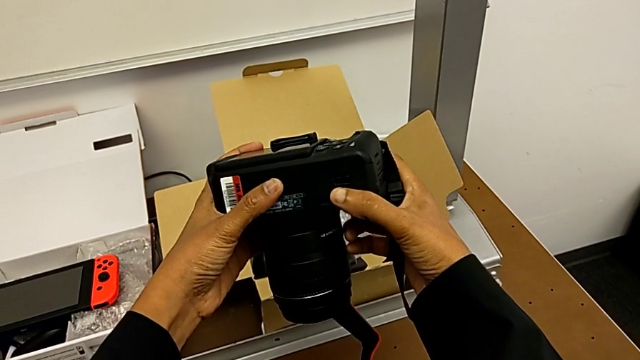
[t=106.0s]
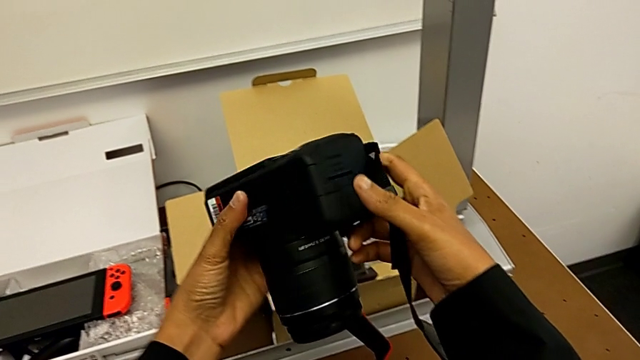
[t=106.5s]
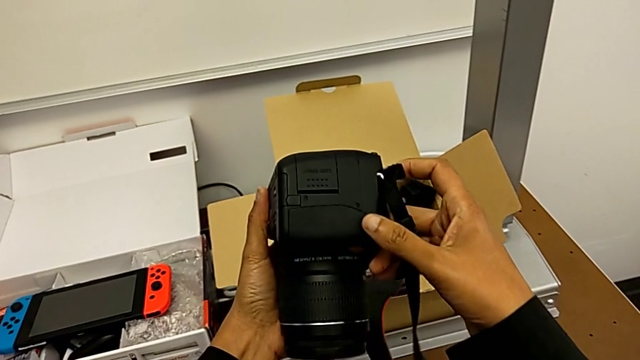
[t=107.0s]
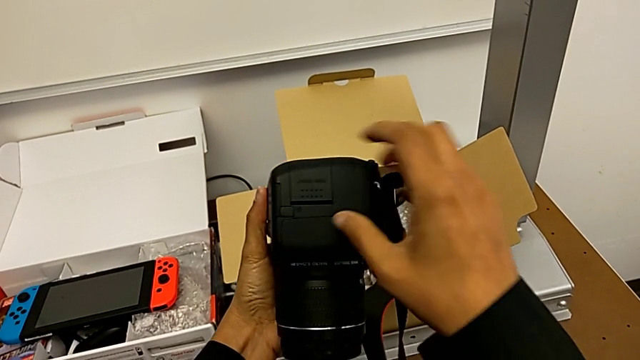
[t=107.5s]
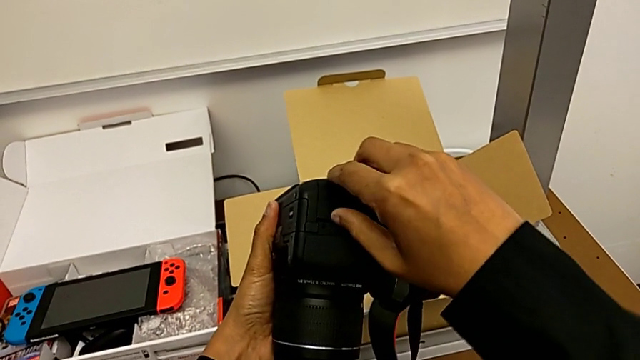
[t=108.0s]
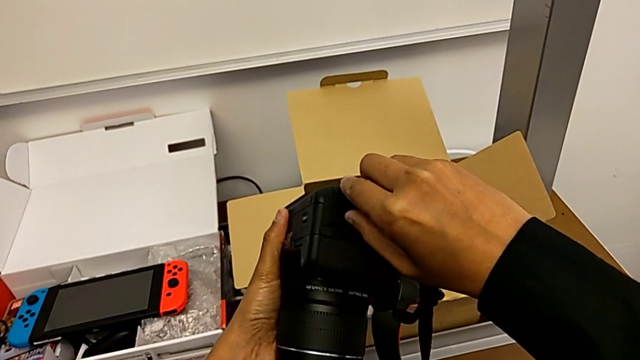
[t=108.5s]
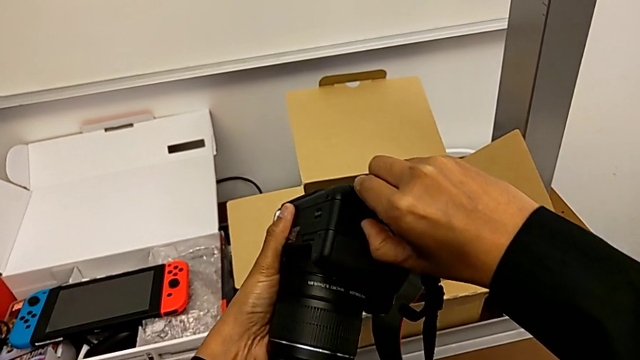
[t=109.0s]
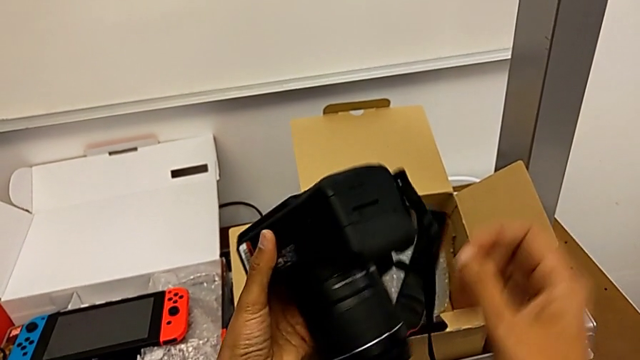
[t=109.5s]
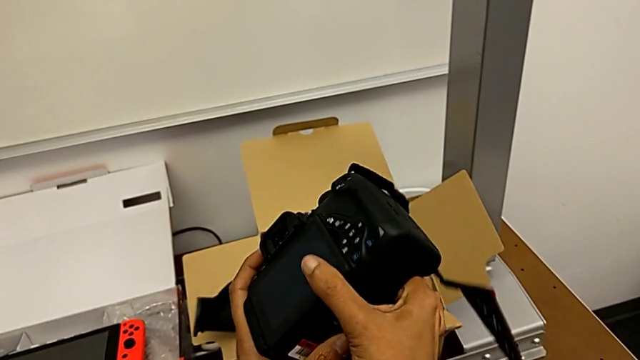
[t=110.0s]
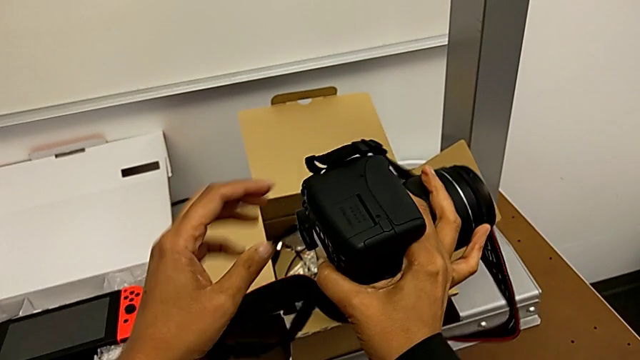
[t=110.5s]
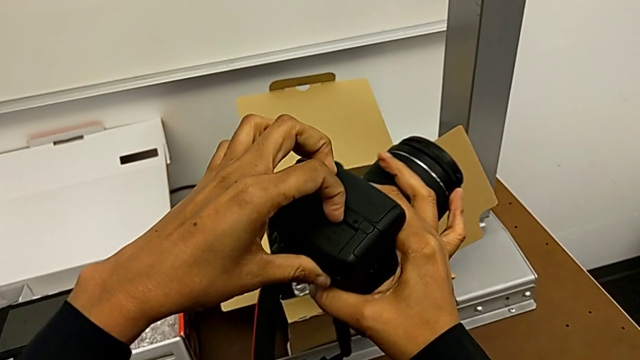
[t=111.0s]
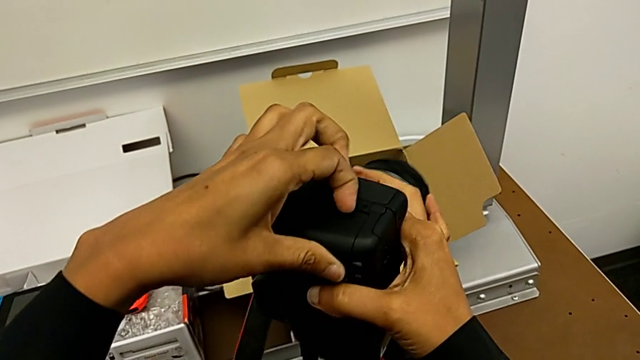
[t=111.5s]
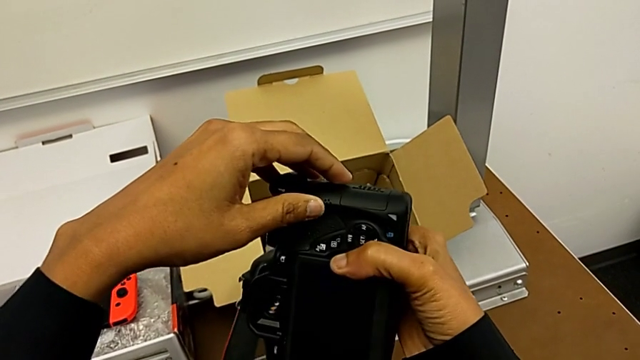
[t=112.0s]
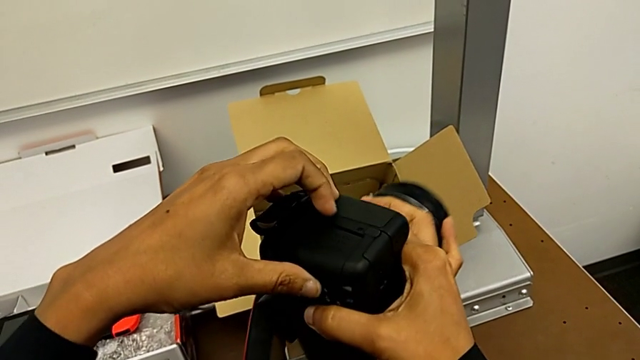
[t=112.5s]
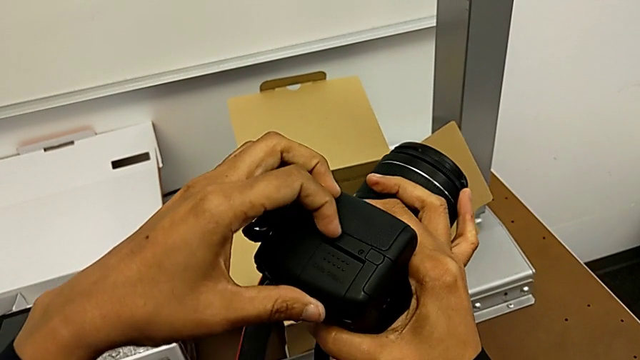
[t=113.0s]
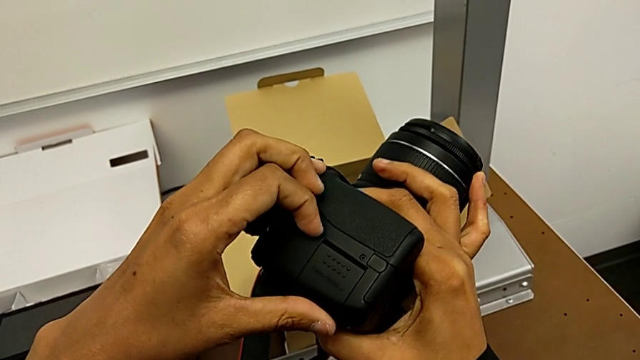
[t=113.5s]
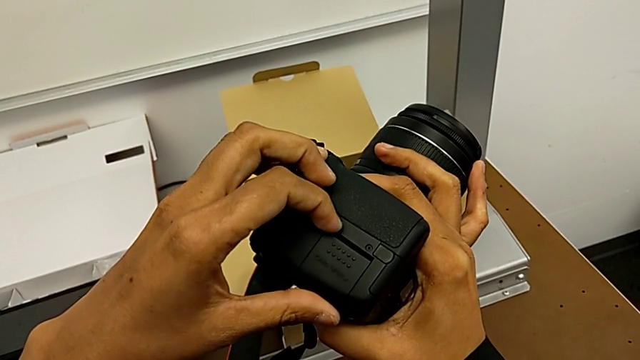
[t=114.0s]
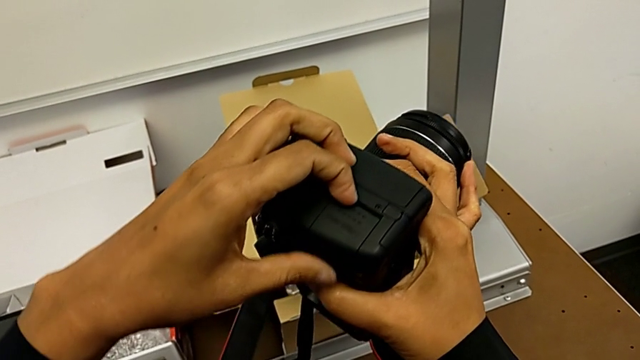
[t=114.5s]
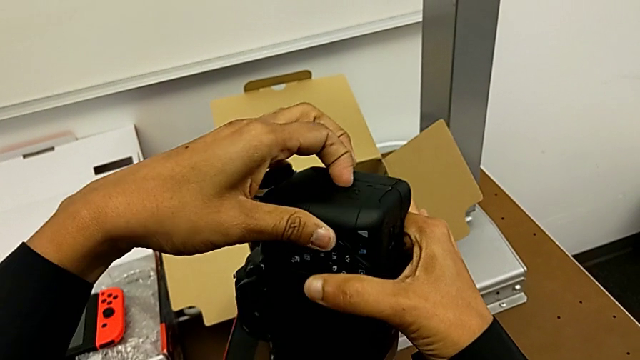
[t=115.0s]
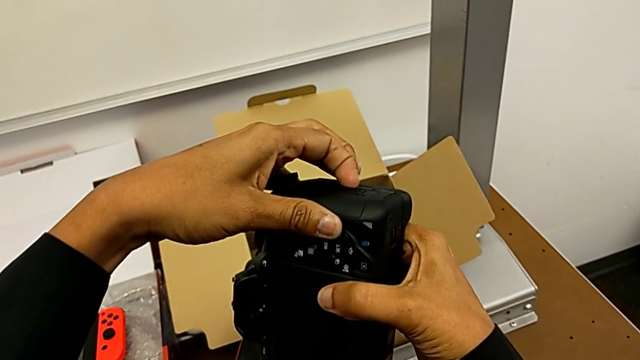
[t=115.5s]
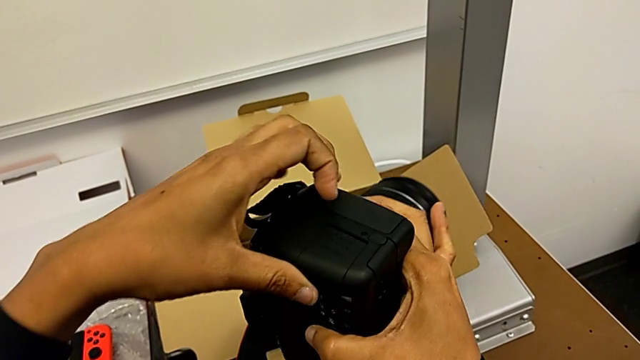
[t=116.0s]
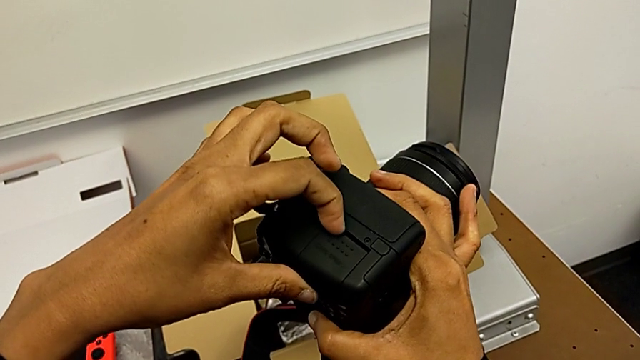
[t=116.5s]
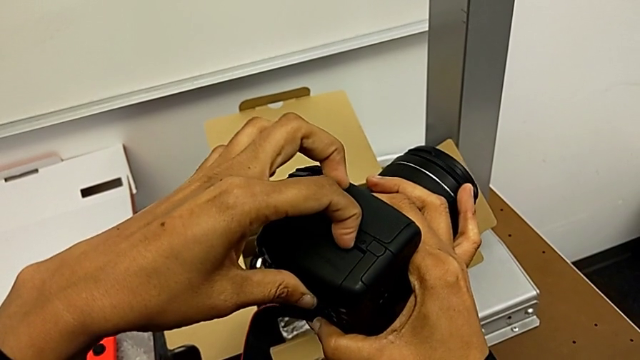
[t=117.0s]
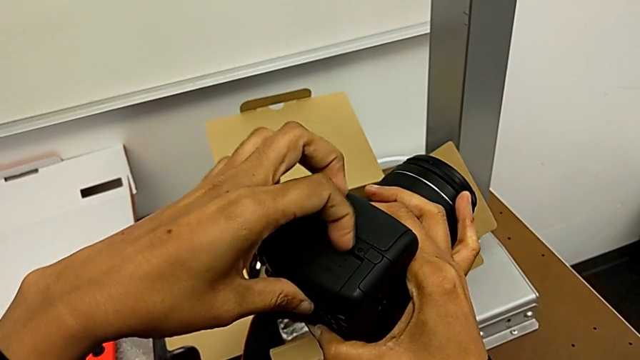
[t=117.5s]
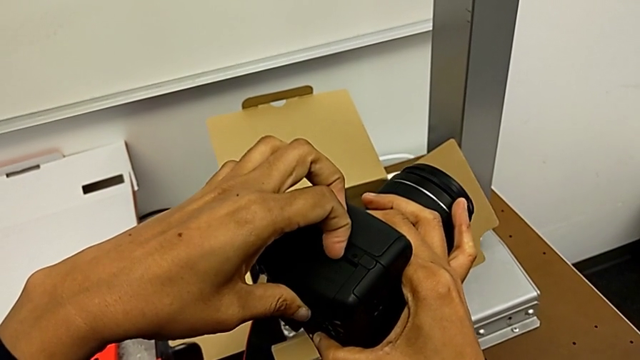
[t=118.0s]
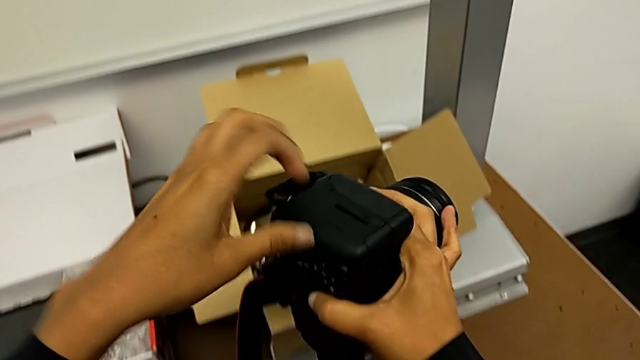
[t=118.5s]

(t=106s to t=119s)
The camera wearer is removing the SD card. They rotate the DSLR, push the SD slot, flip the DSLR and push the SD slot.

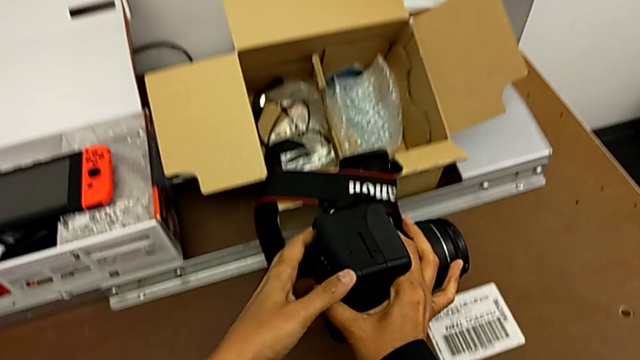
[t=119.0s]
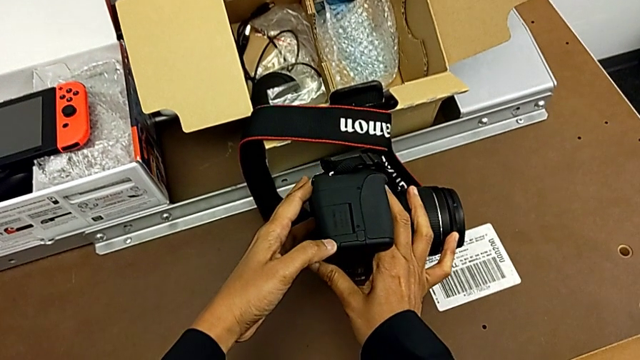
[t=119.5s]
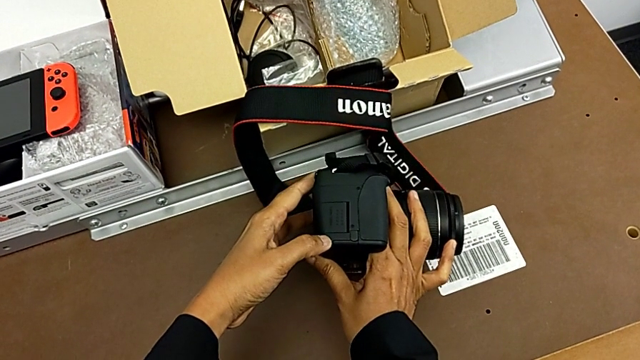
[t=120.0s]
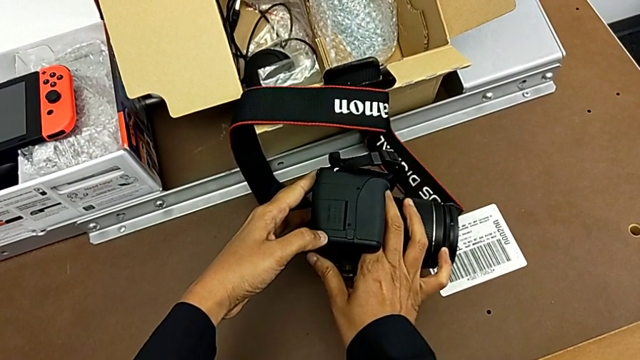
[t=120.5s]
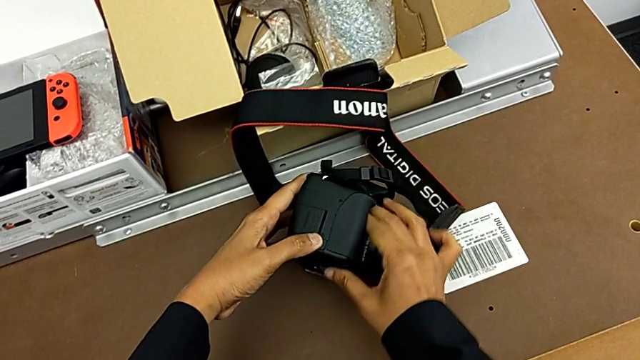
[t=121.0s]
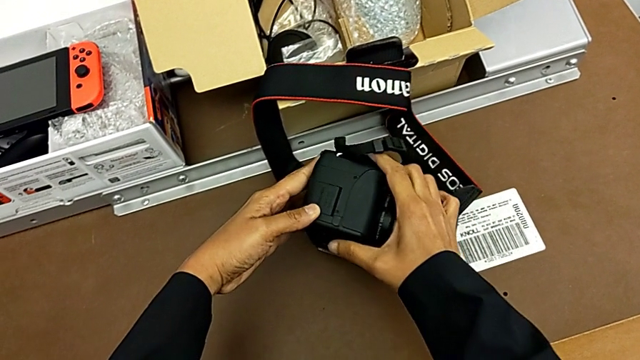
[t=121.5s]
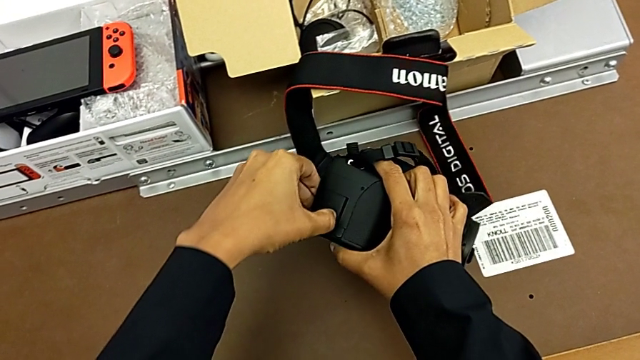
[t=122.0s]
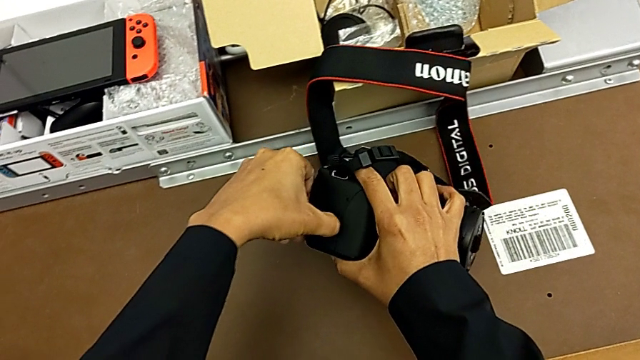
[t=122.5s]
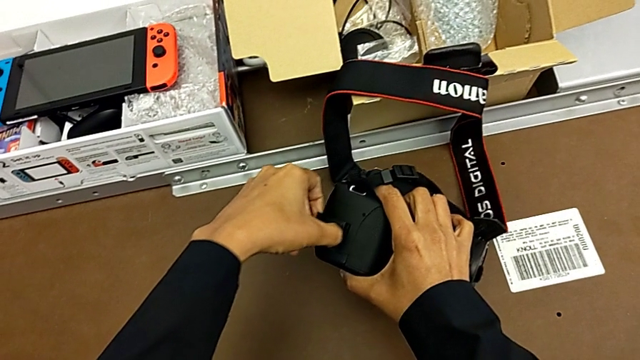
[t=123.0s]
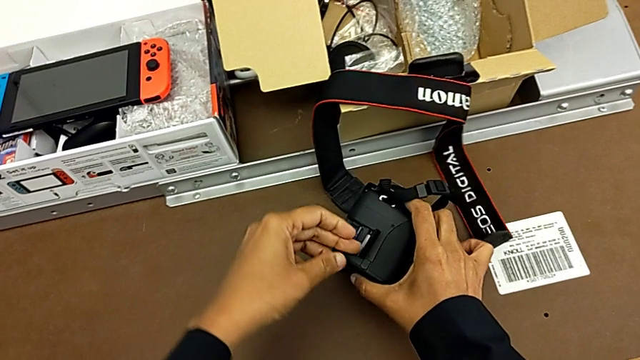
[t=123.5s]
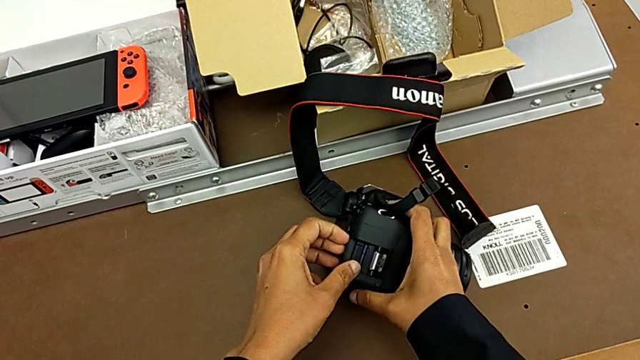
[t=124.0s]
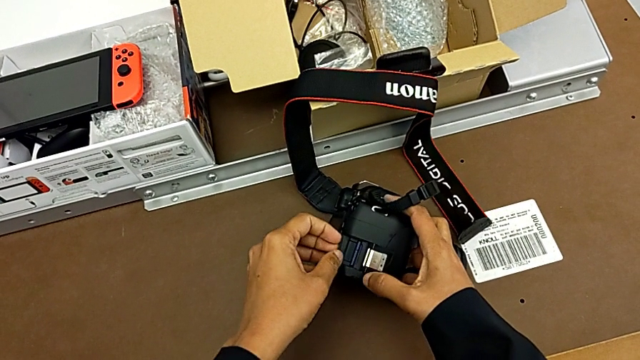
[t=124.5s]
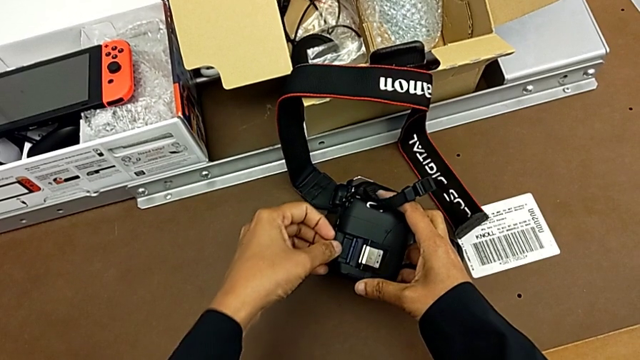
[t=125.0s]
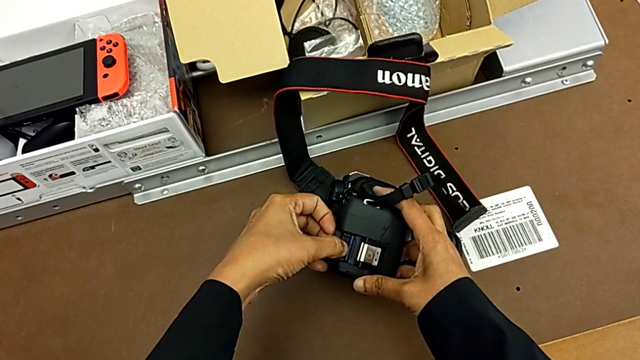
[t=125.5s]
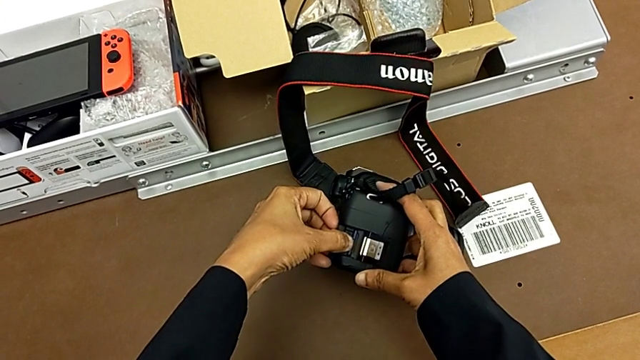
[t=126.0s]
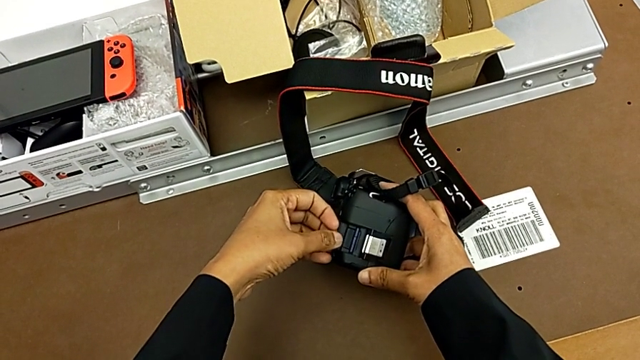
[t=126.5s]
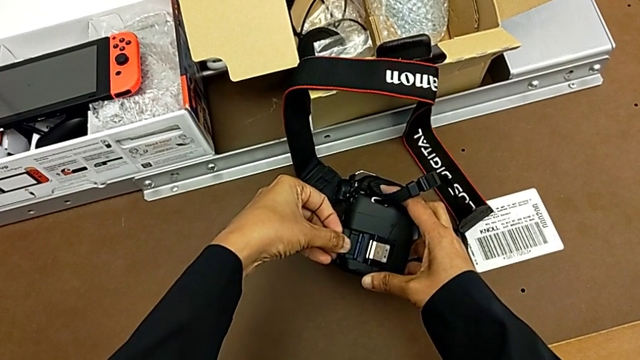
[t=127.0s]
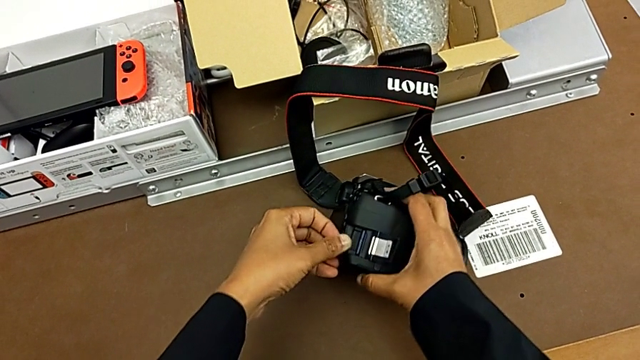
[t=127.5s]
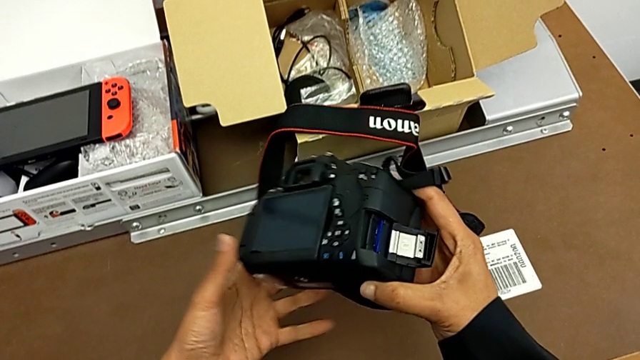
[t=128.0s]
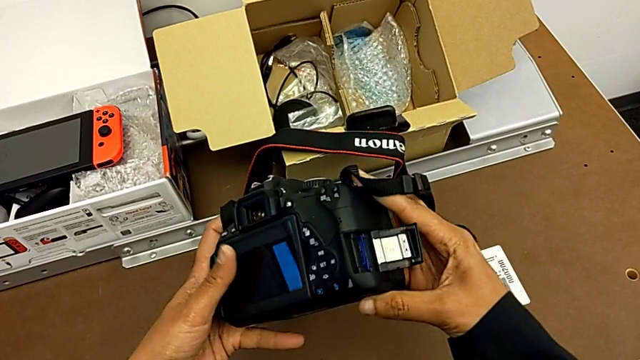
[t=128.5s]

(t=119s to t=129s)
The camera wearer is removing the SD card. They place the DSLR, push the SD slot, open it, push the SD card and lift the DSLR.
